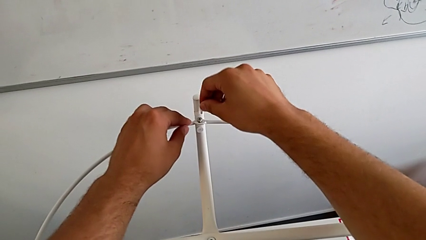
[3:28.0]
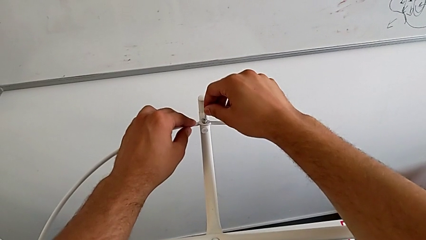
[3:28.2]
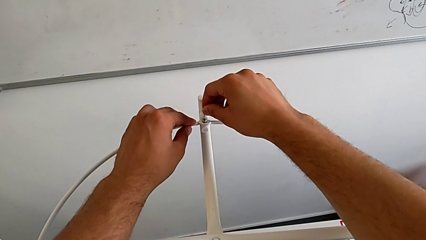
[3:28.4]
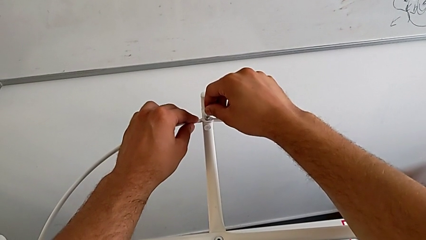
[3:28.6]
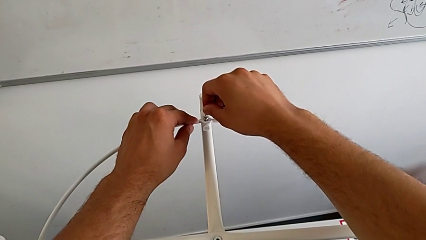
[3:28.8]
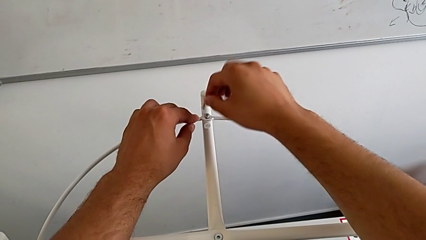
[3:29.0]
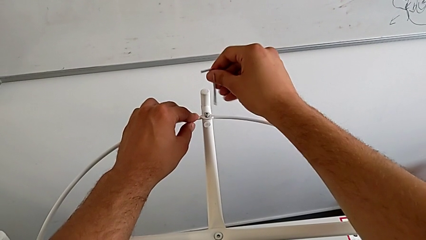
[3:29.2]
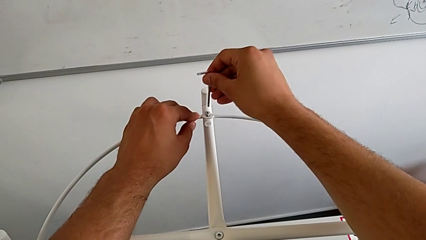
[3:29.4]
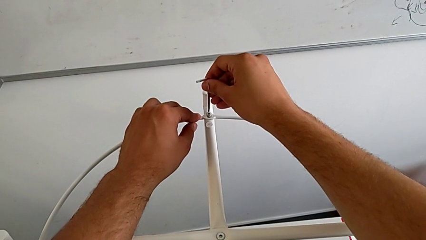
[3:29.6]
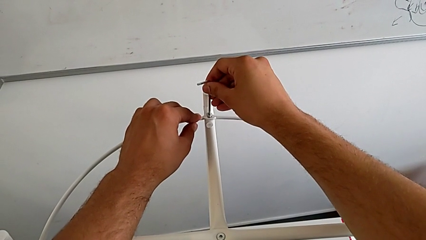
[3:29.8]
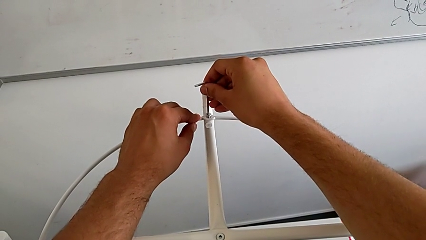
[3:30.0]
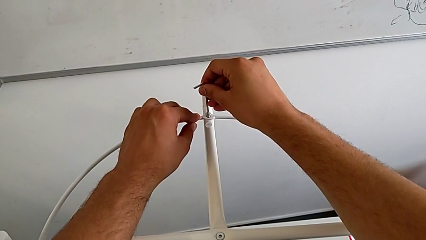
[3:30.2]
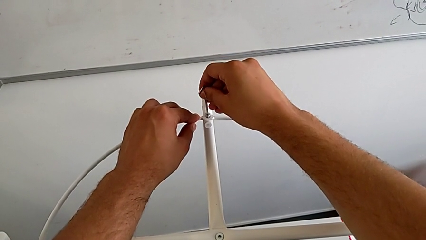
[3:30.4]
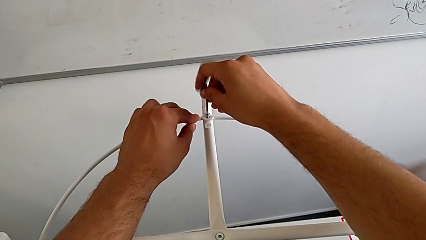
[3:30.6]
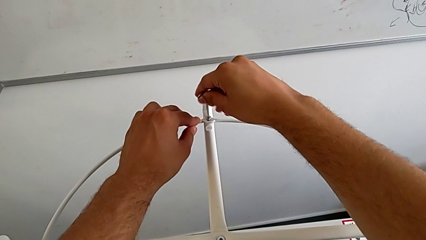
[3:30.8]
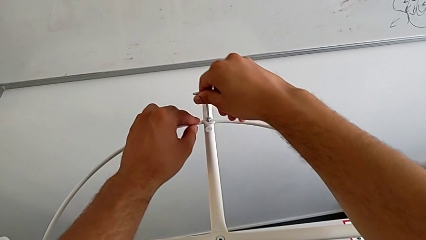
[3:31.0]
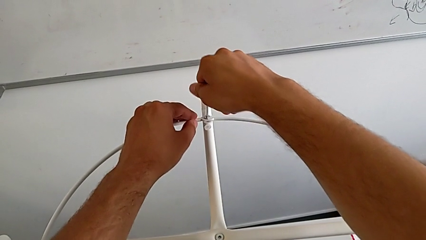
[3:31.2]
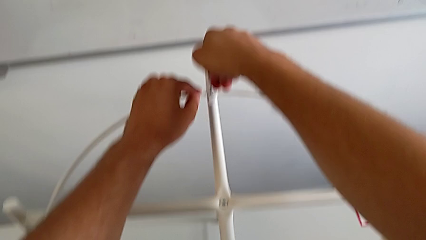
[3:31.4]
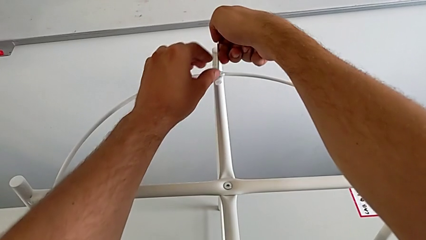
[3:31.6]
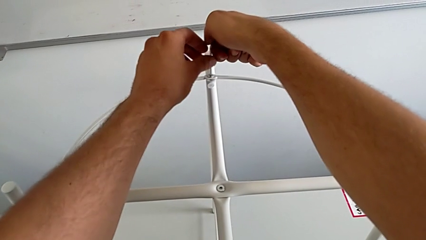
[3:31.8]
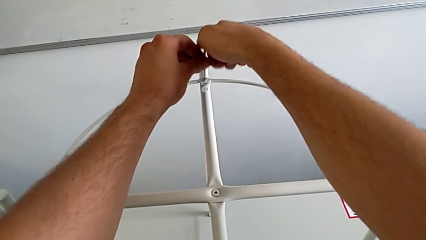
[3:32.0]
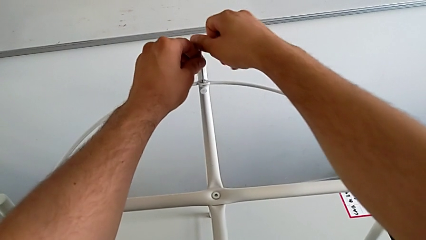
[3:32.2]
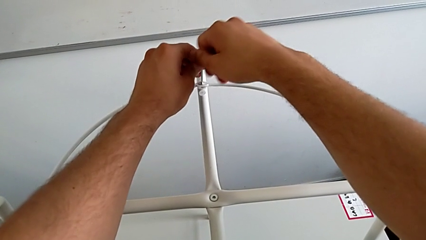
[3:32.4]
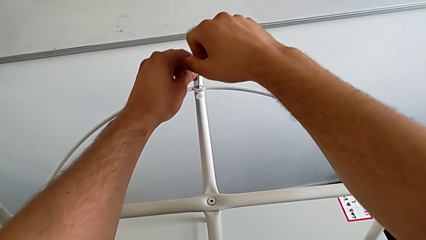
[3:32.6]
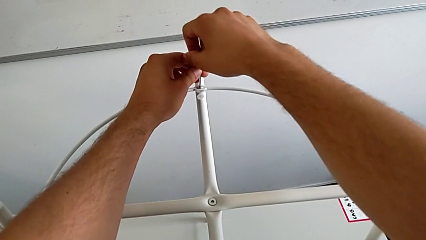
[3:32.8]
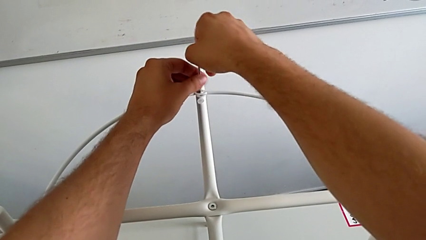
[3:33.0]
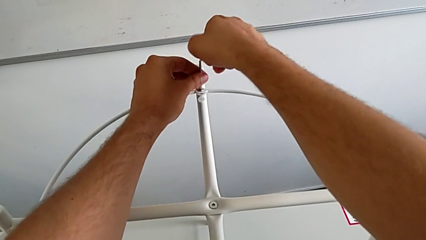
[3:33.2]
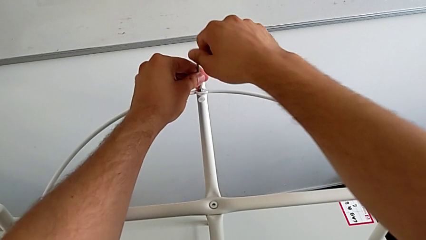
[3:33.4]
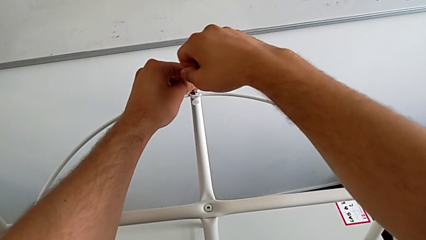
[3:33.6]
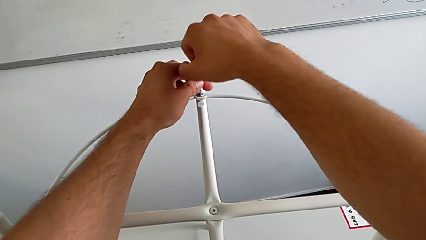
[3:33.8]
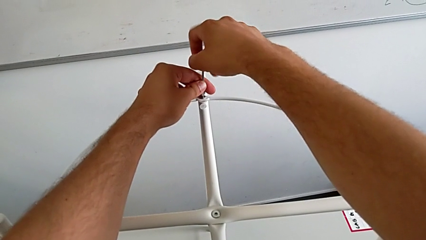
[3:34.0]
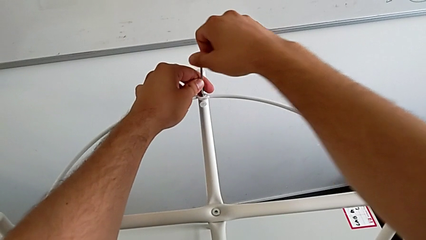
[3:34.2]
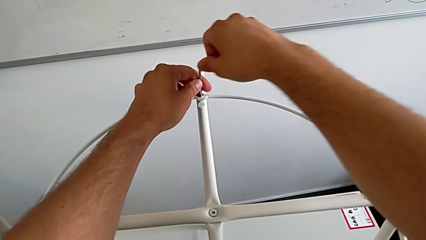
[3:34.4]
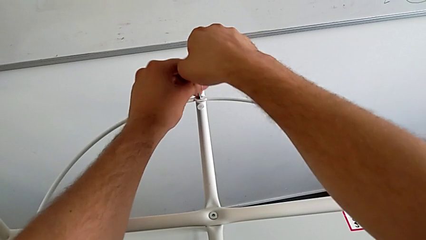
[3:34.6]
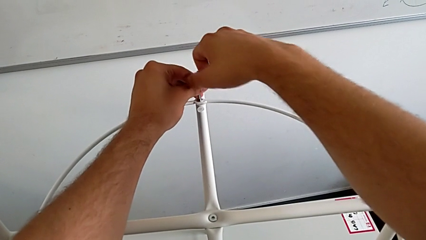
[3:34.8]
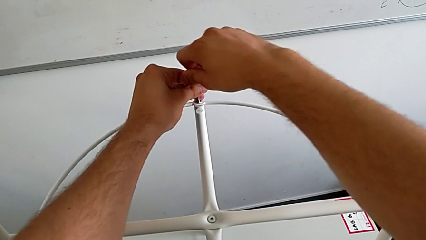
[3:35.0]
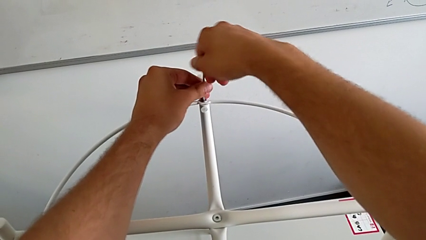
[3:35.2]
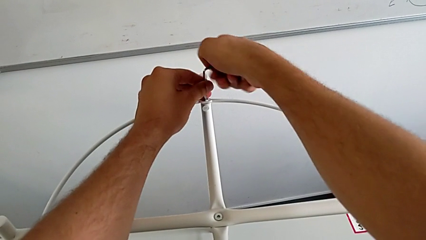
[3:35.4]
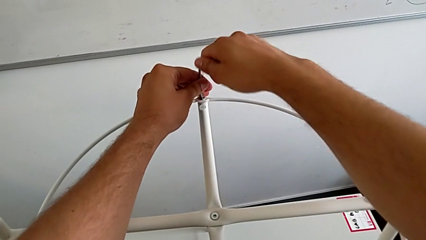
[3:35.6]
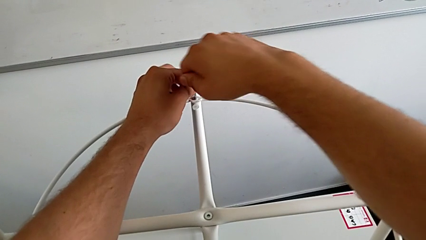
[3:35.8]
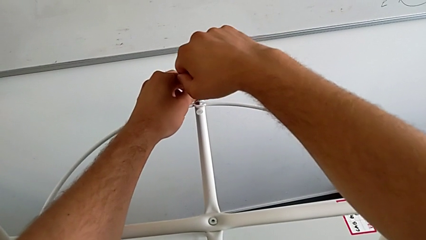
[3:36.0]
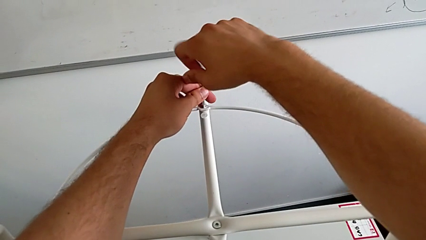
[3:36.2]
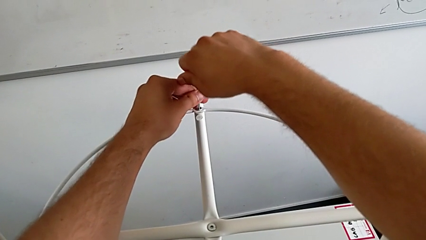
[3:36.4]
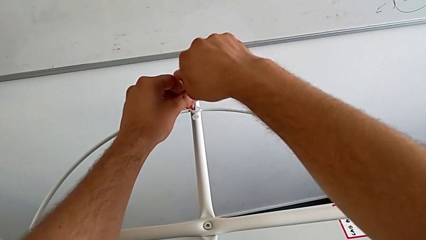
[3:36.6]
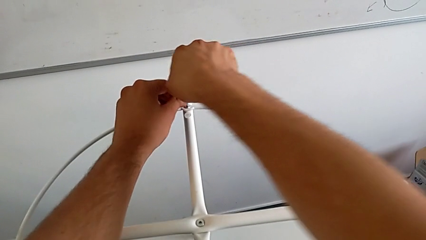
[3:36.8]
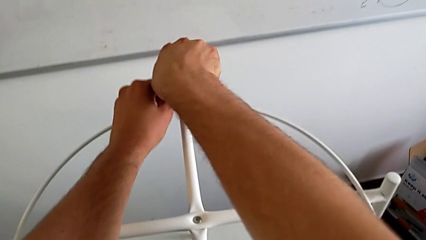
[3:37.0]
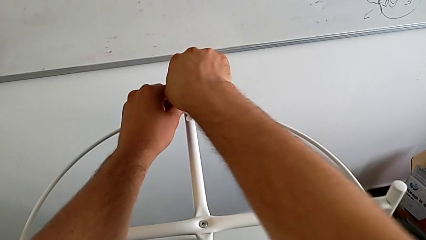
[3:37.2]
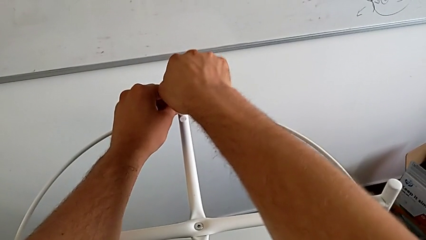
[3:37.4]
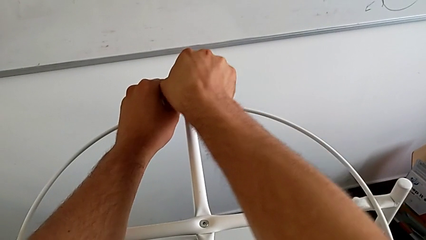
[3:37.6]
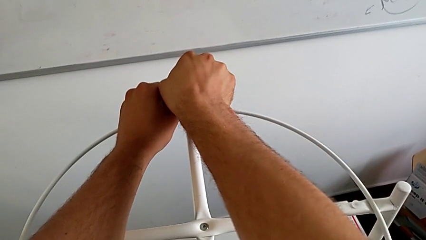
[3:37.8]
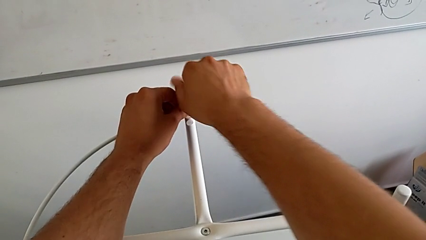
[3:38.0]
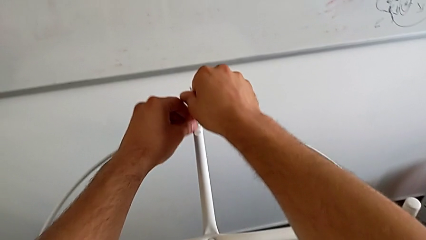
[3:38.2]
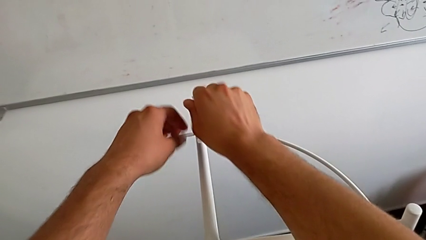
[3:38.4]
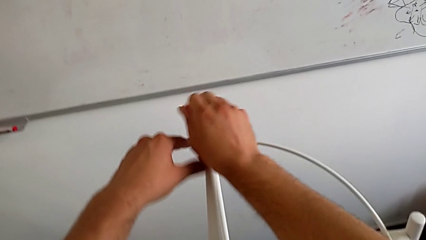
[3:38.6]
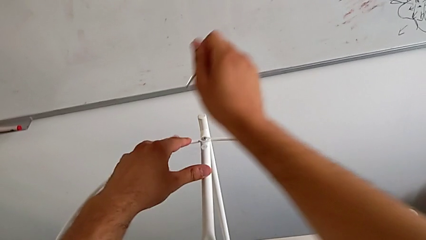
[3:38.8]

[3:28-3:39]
The camera wearer is assembling the screw into the circle and the legs. They insert the Allen wrench, rotate it, insert it, screw the hex socket head and withdraw the Allen wrench.

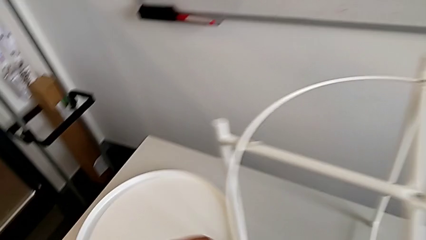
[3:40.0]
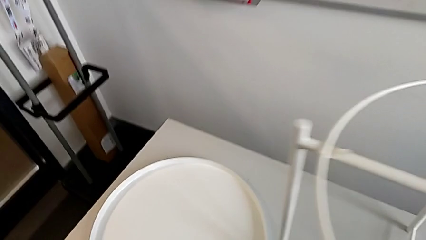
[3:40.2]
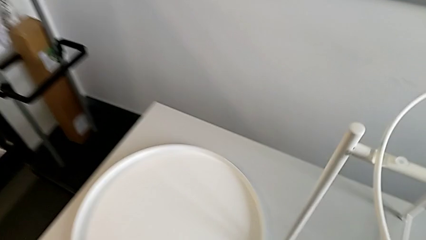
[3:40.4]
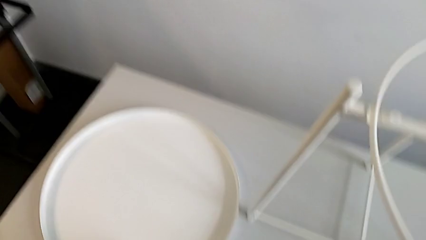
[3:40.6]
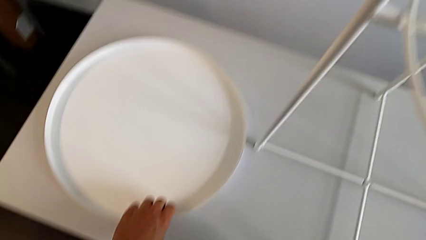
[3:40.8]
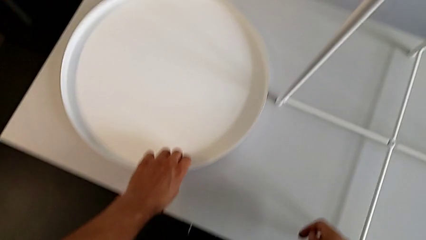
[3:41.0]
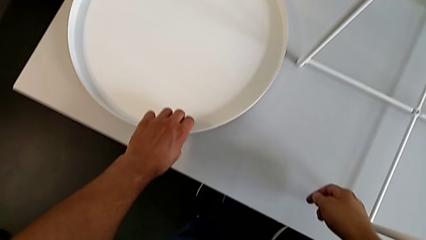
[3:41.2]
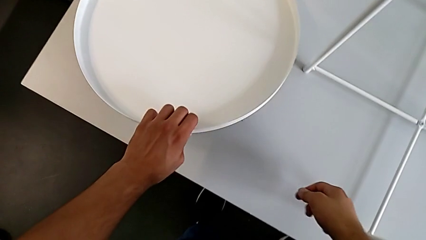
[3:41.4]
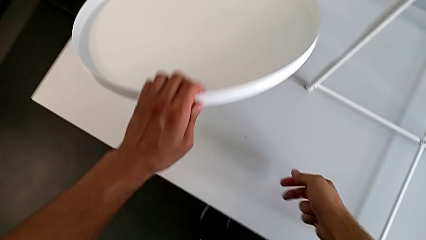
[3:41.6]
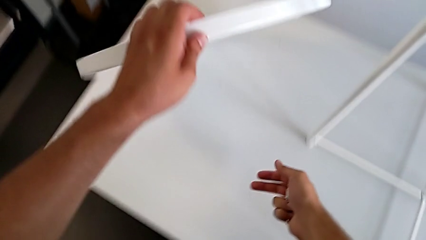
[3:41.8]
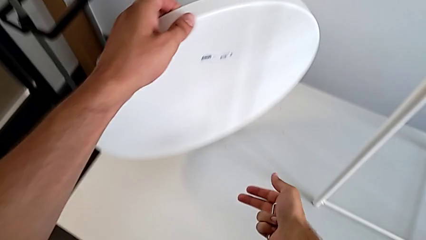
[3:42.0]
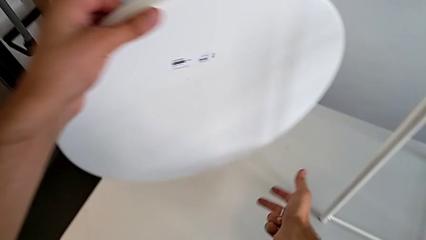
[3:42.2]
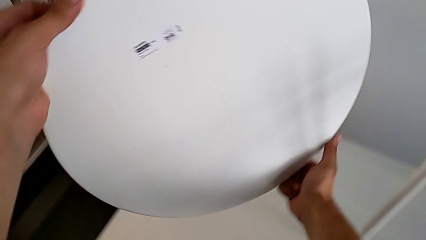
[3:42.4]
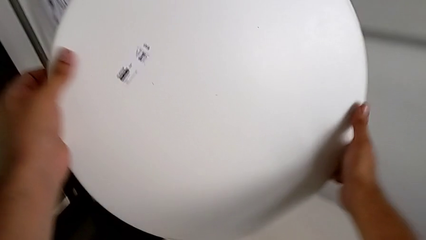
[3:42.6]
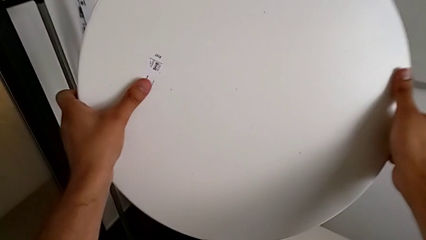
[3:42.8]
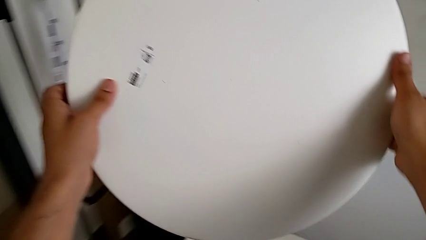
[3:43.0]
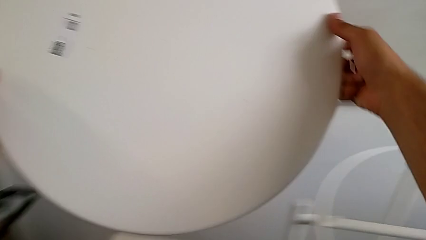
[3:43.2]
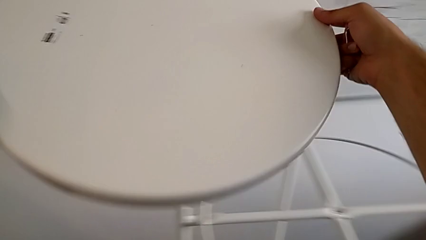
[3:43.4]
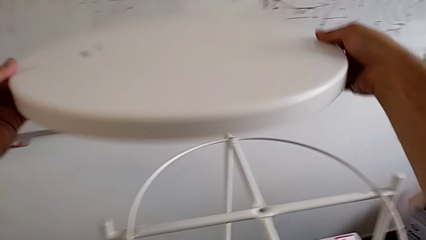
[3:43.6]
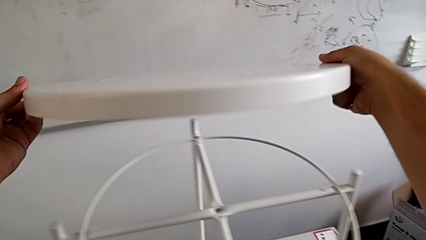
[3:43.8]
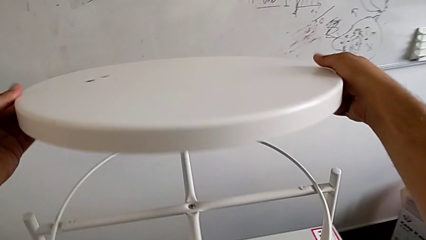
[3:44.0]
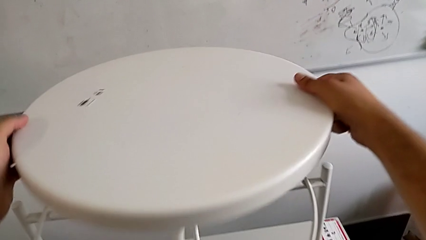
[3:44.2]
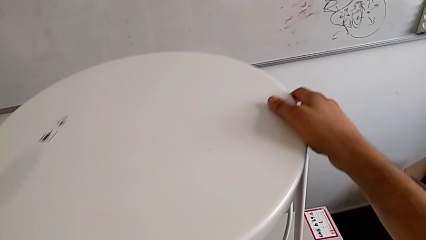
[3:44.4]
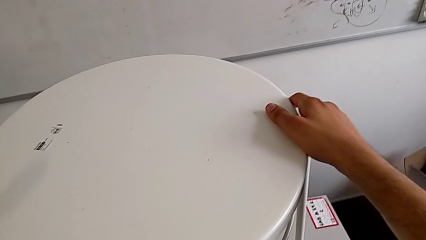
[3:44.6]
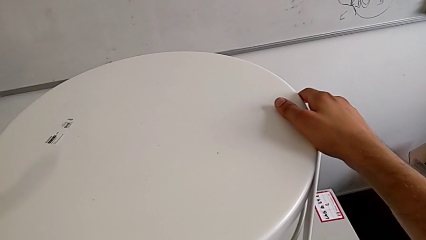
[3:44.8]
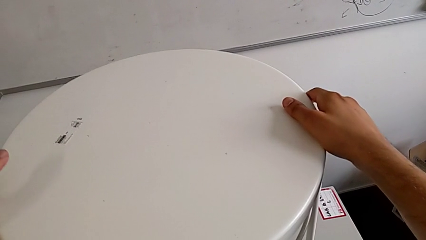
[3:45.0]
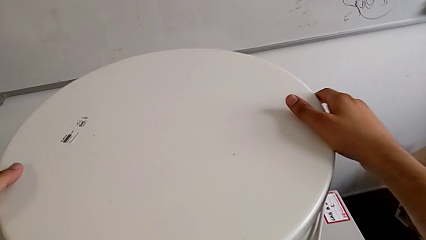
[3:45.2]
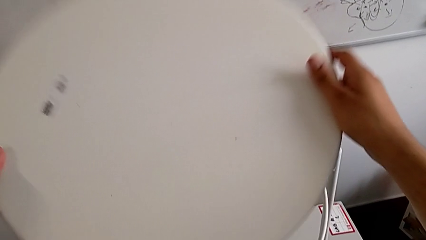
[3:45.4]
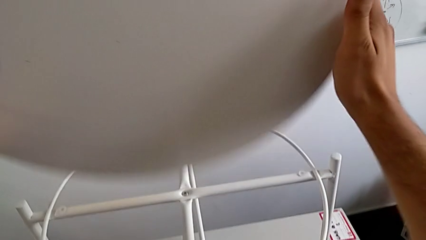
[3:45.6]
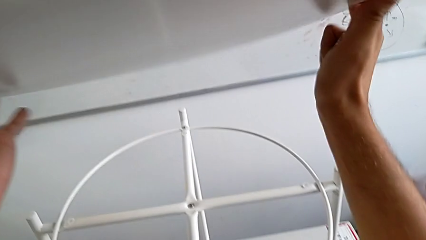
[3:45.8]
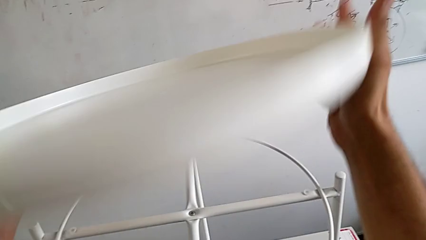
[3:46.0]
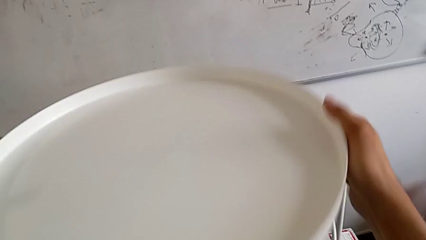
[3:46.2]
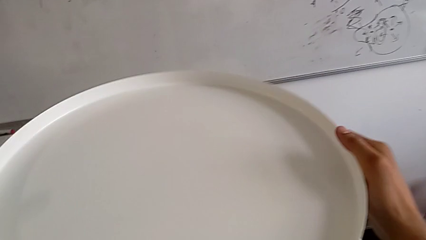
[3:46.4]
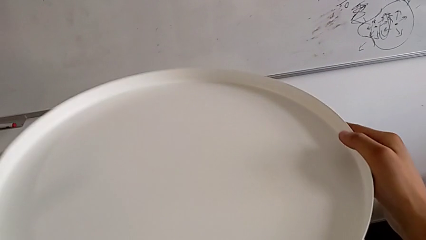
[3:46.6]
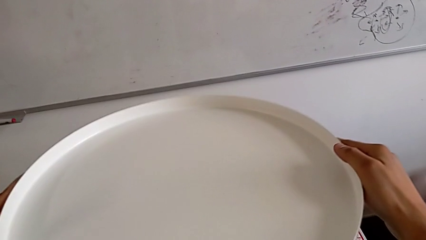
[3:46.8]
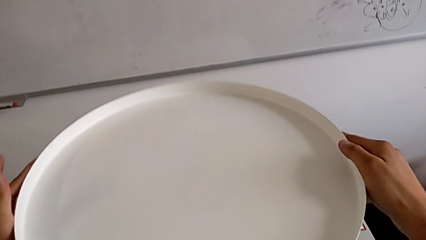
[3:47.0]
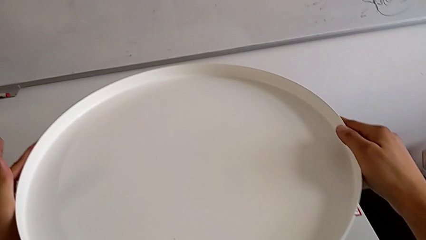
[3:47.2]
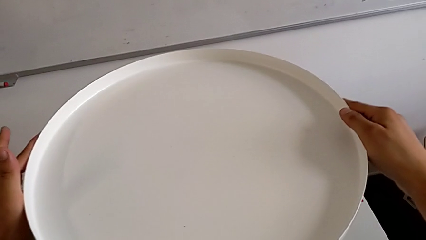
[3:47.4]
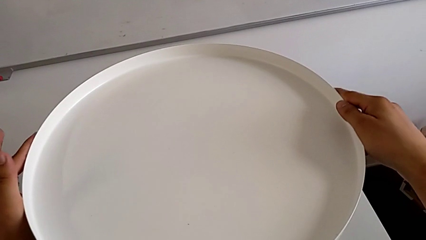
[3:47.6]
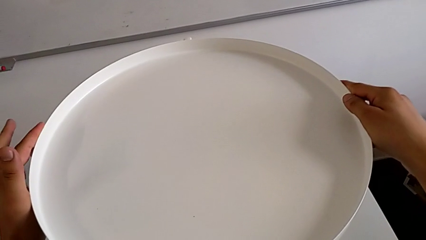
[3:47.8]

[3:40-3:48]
The camera wearer is assembling the tray. They lift the tray, wrongly rotate it, trying to place the tray upside down, rotate the tray and begin to align it.
